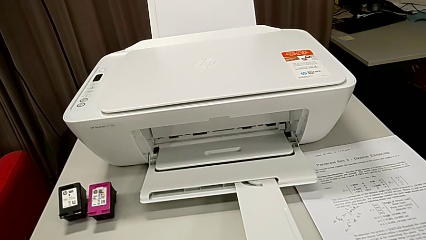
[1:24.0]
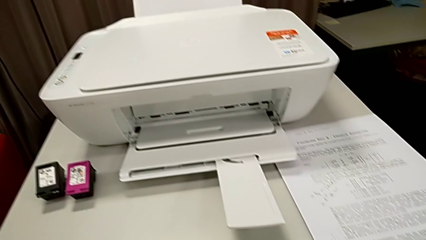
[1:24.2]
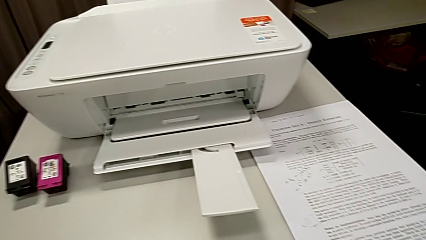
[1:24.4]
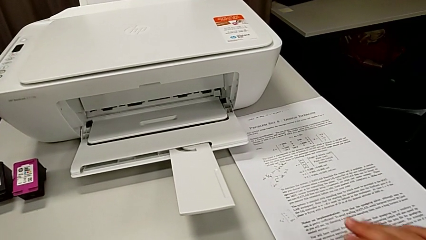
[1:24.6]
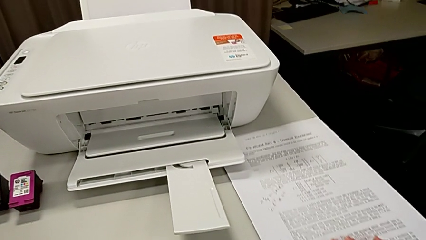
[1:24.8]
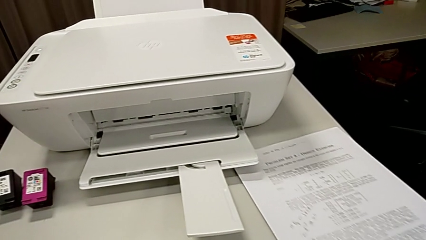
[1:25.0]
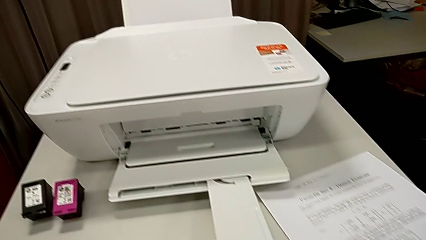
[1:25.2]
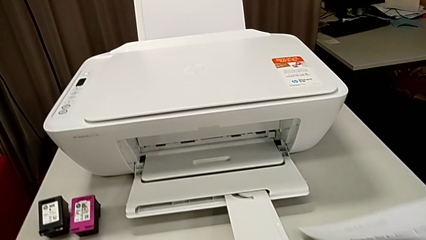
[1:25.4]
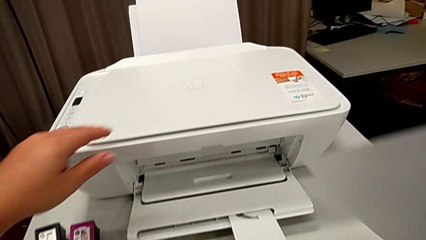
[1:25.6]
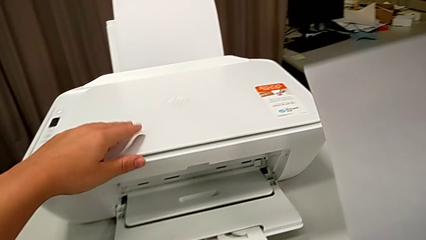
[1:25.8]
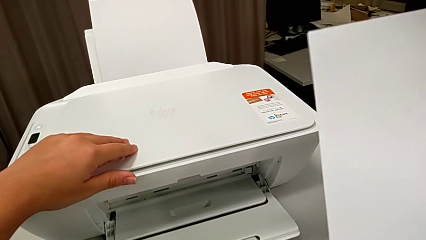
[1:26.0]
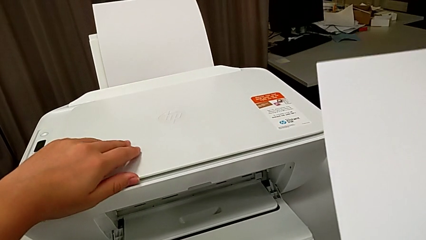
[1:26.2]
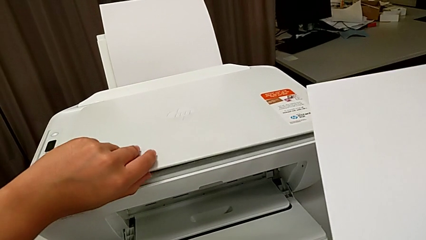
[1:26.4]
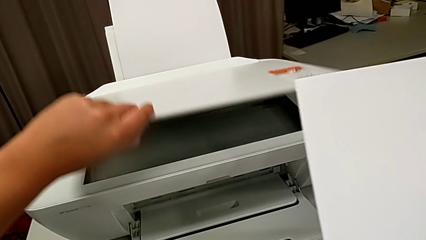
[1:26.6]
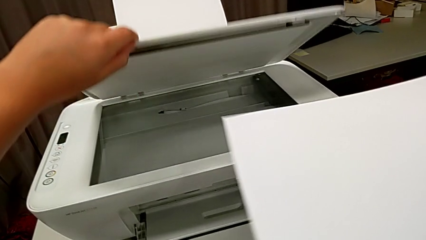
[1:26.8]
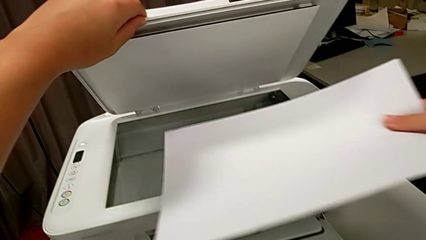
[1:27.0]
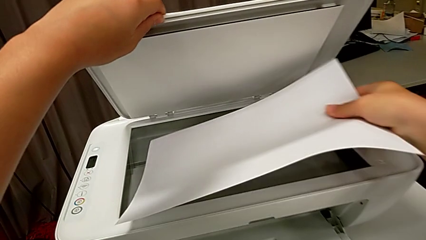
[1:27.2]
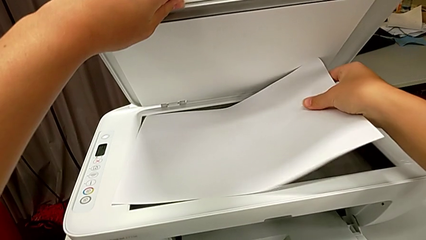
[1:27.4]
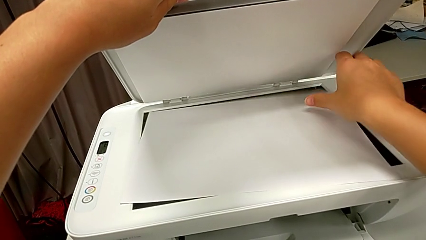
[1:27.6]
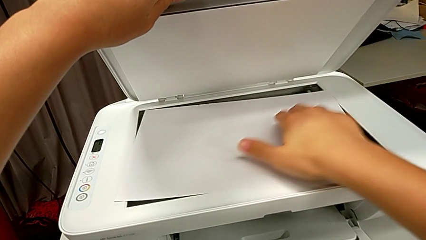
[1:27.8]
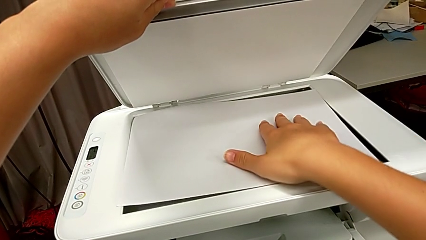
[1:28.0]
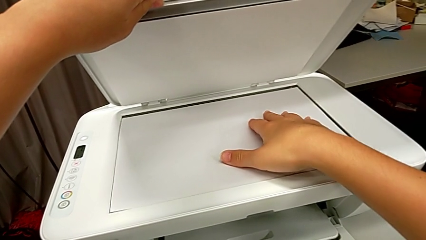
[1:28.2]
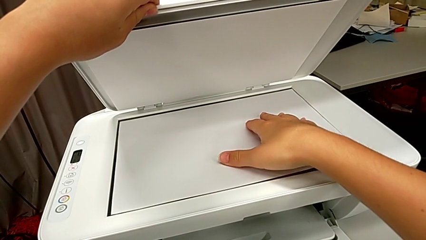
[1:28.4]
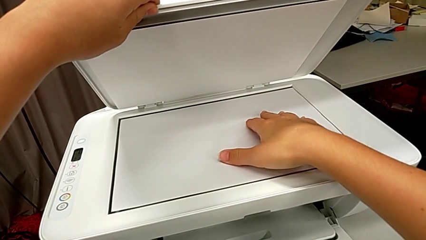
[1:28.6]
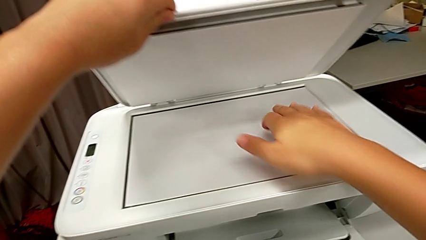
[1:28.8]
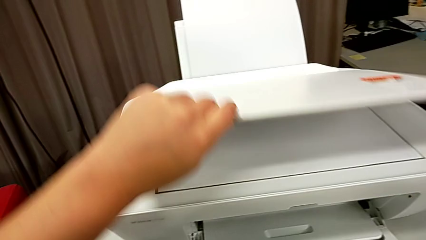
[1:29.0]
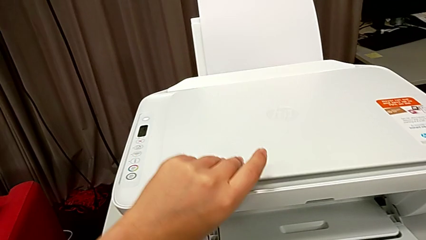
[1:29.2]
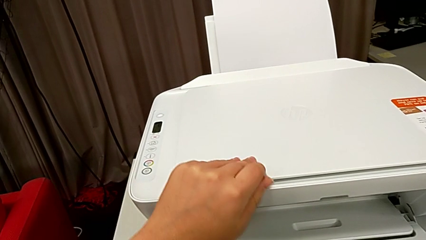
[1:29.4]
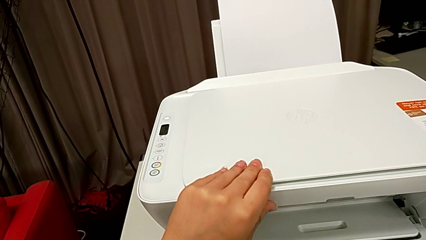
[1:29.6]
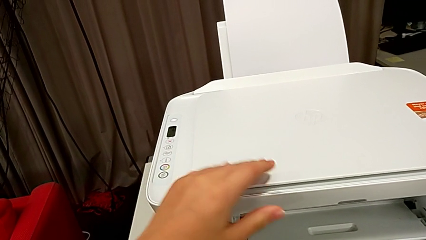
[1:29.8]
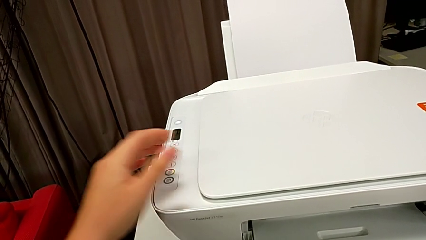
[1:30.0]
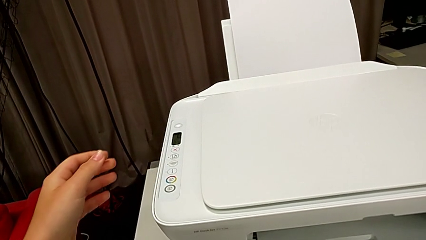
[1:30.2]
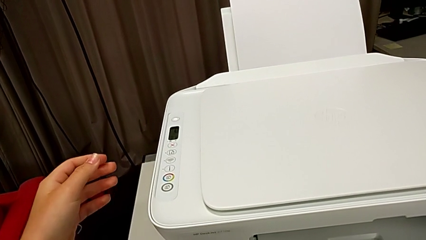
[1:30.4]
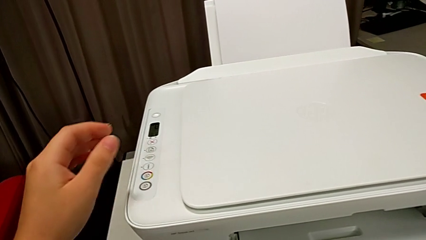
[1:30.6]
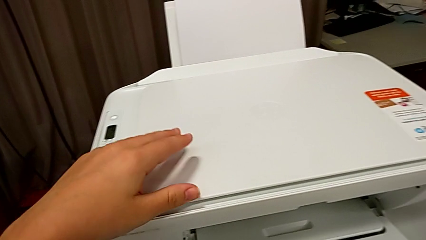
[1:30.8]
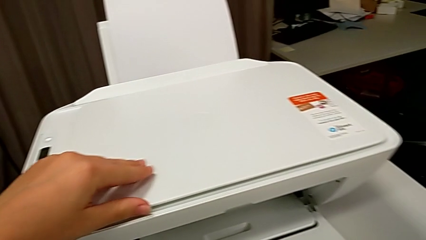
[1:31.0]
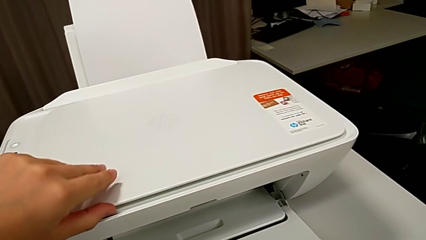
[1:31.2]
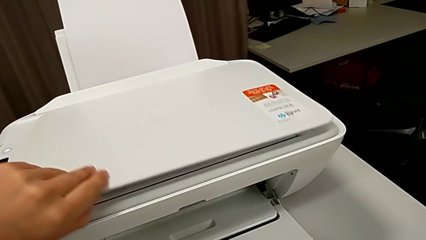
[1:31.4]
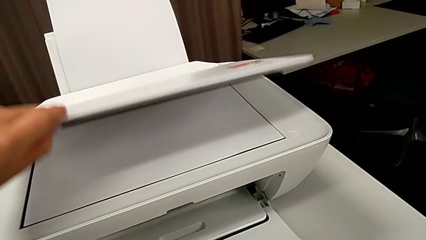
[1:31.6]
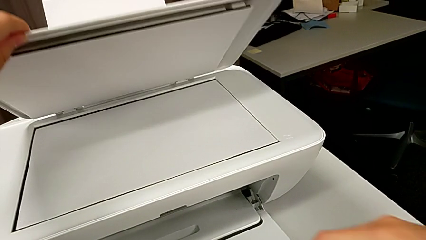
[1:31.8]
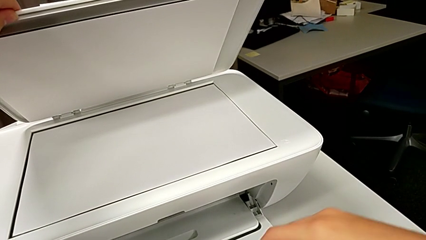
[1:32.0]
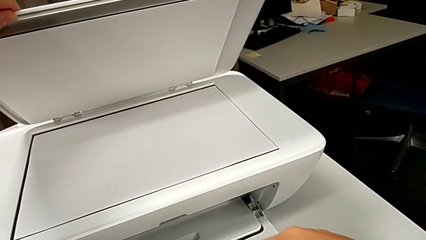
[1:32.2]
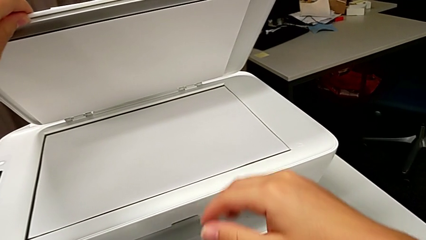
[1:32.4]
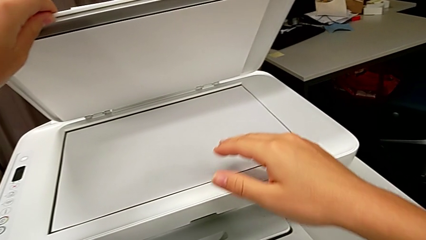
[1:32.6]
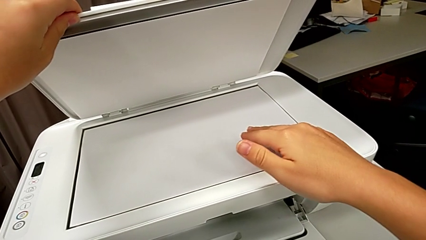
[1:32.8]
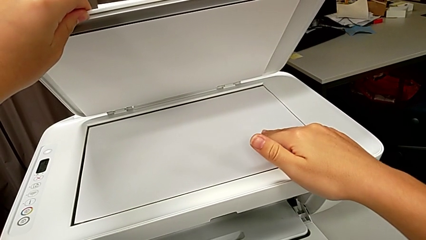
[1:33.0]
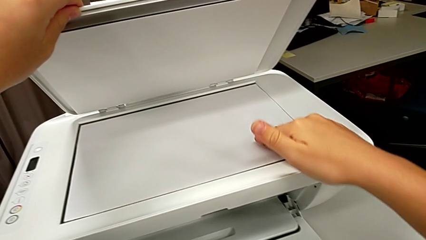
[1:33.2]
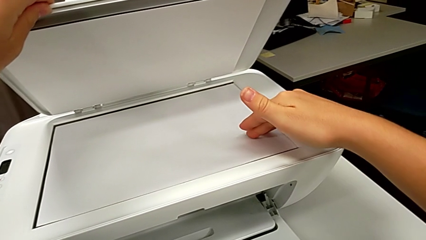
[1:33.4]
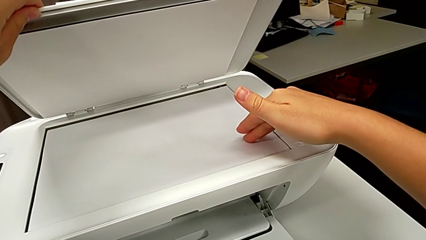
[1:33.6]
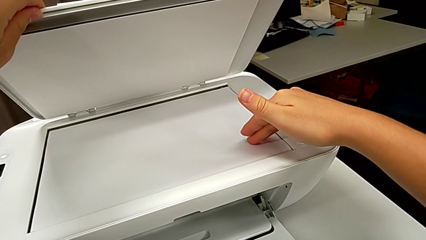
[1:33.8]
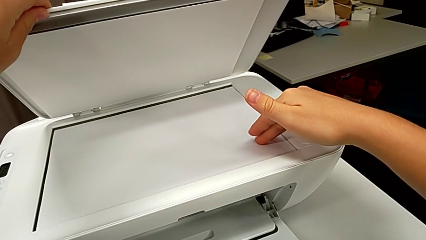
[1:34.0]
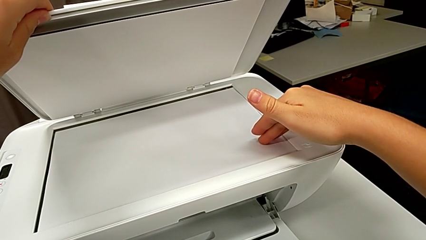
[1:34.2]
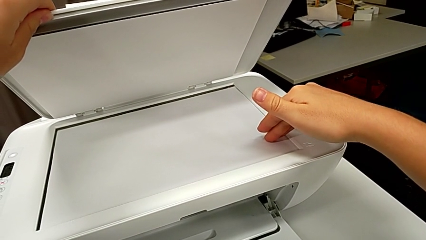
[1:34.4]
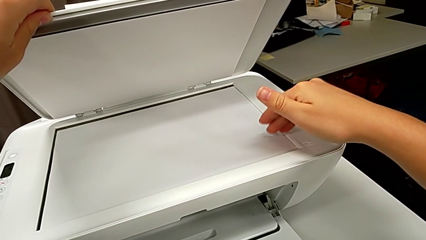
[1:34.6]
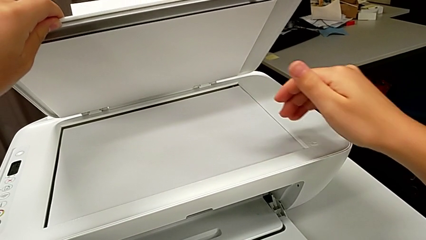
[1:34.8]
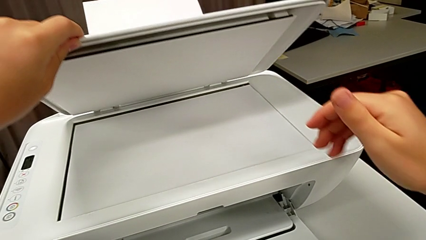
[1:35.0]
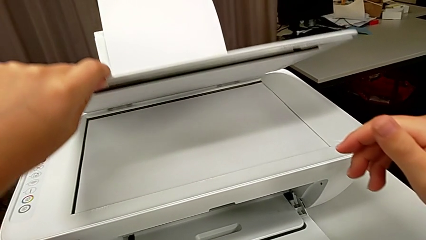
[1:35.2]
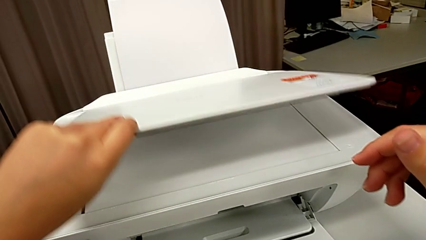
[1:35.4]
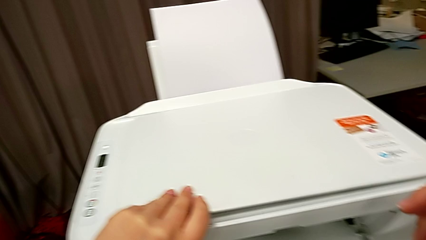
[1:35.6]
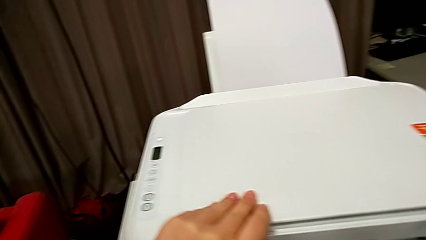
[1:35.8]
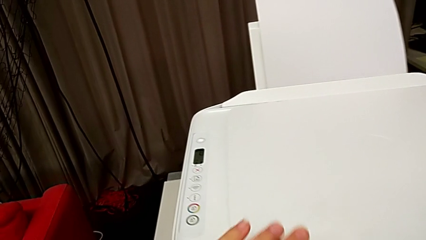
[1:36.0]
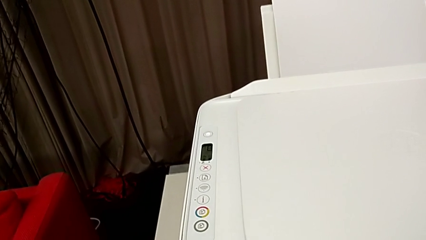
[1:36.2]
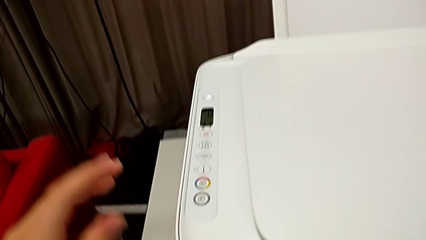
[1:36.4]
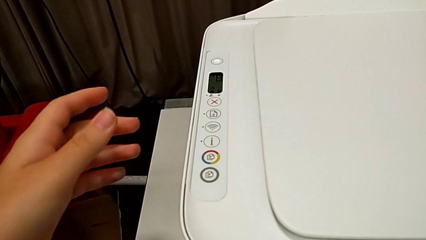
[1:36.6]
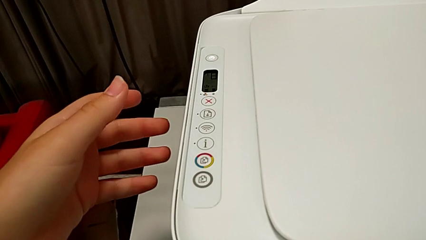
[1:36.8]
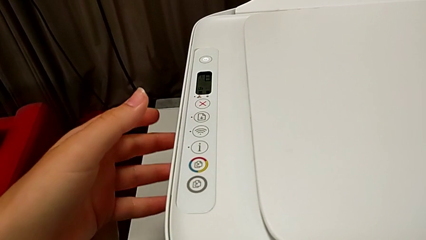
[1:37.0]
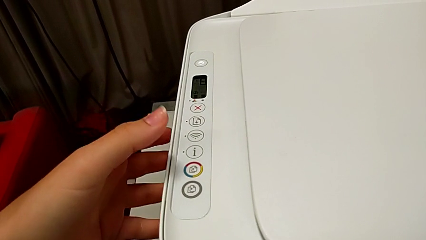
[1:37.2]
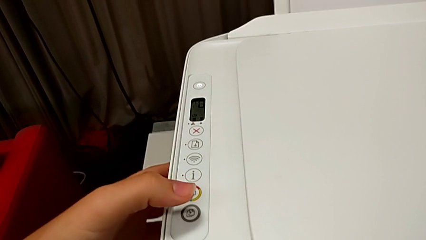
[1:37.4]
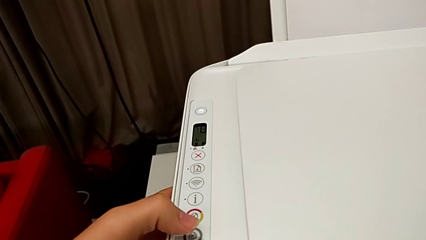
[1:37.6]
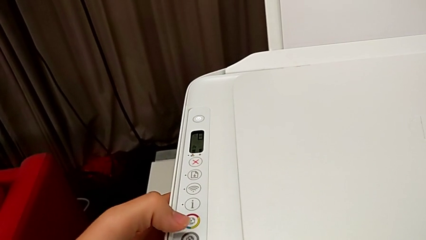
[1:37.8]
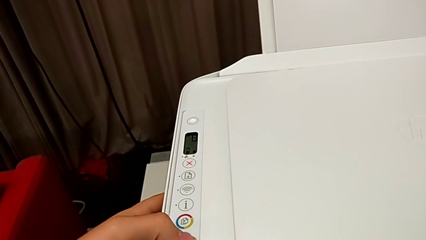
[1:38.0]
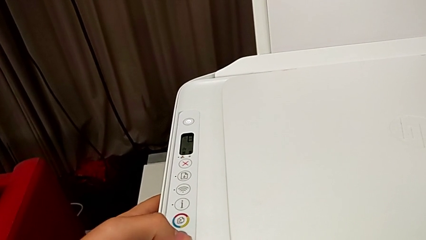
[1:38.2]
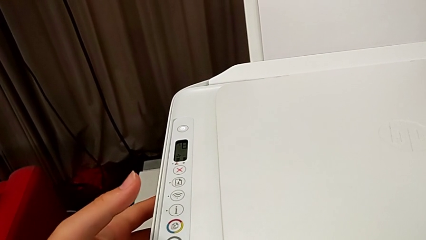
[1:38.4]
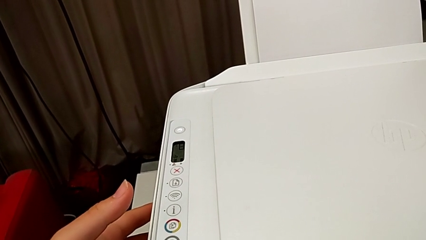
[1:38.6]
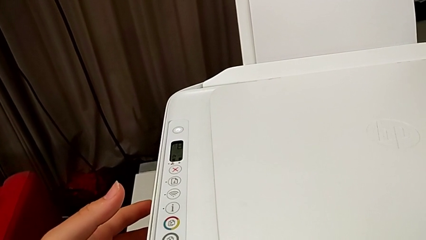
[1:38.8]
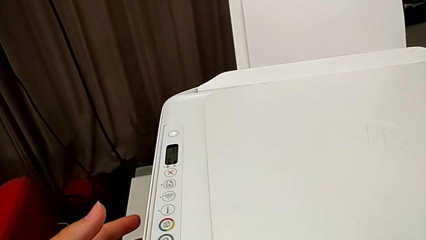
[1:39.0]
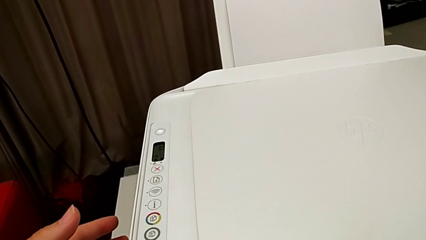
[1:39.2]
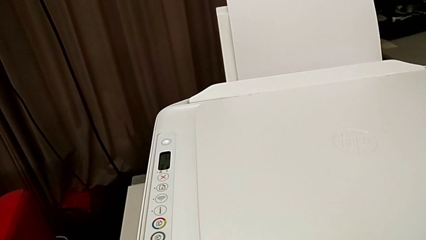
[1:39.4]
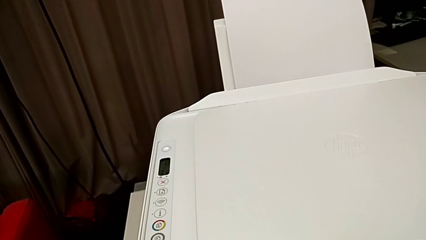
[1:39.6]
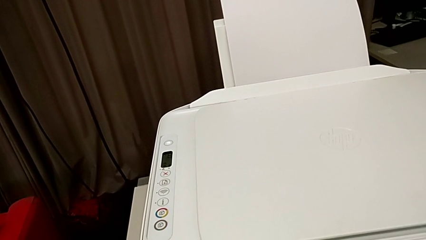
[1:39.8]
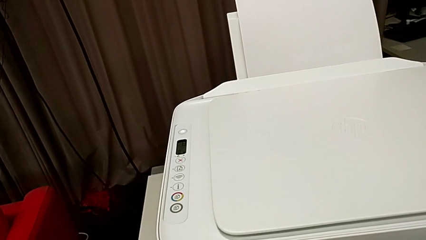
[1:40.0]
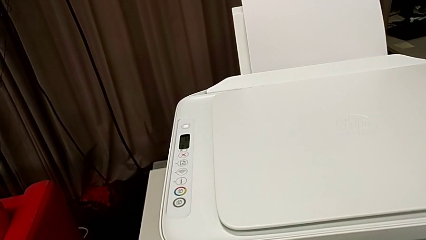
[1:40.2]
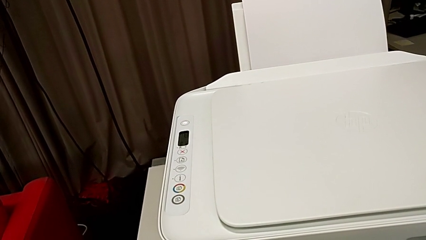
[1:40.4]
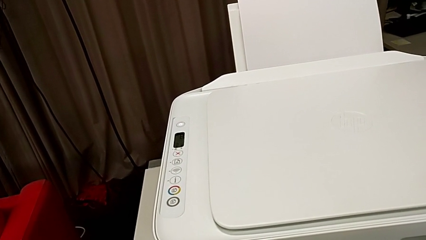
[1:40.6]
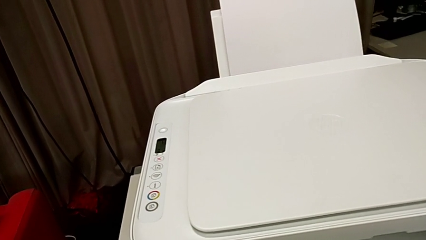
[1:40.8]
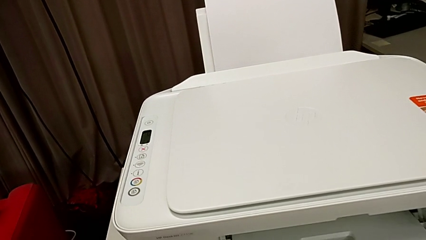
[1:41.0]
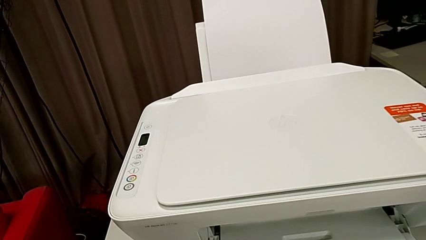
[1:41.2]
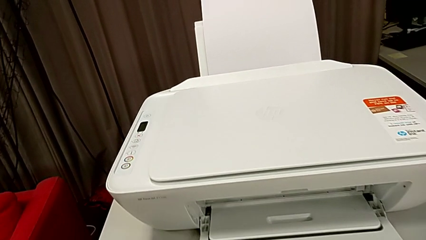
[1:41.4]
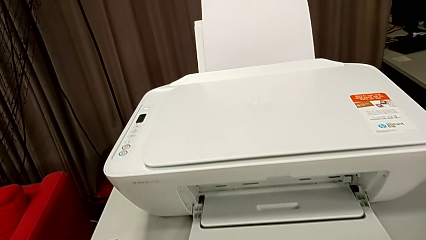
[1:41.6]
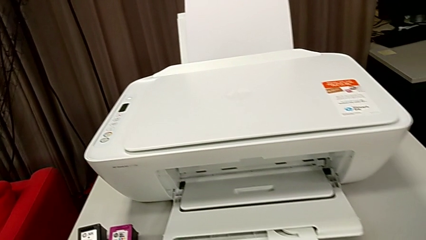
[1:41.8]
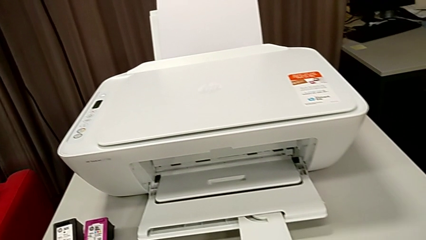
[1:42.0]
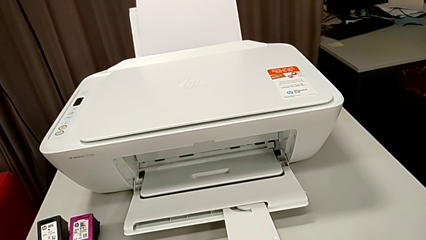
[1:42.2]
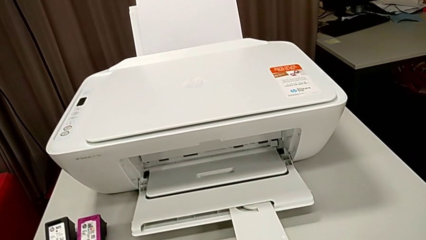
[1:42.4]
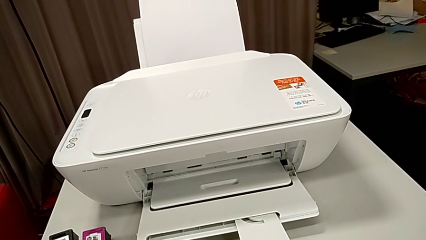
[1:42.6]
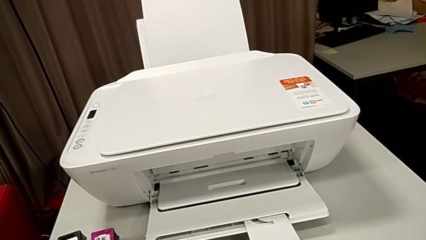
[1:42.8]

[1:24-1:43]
The camera wearer is copying a paper that is black and white. They grab the paper stack, open the printer, place the paper stack, close the copy gate, open the copy gate, align the paper stack, close the copy gate and press the button.
